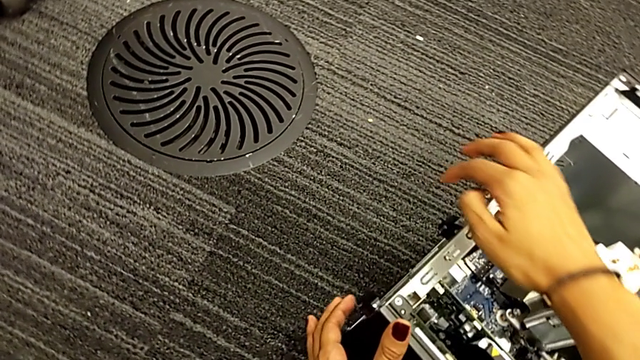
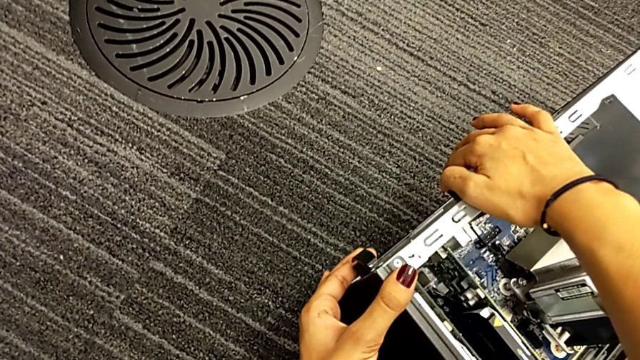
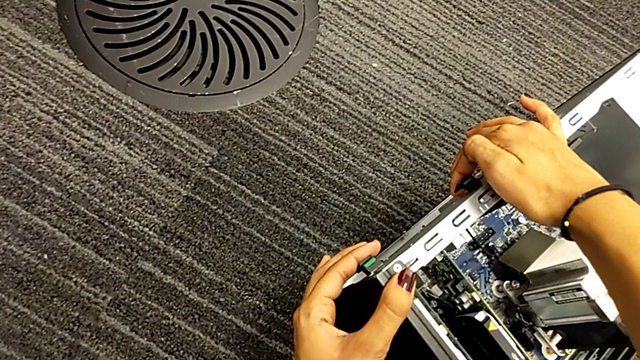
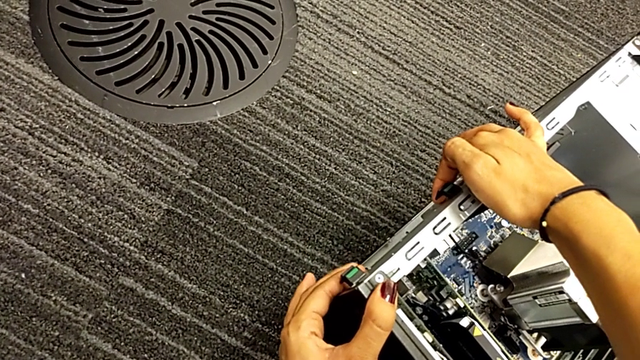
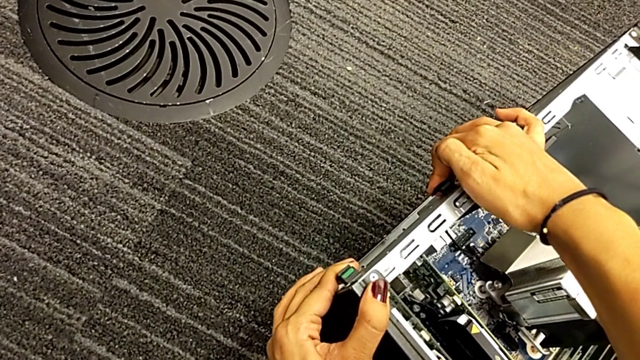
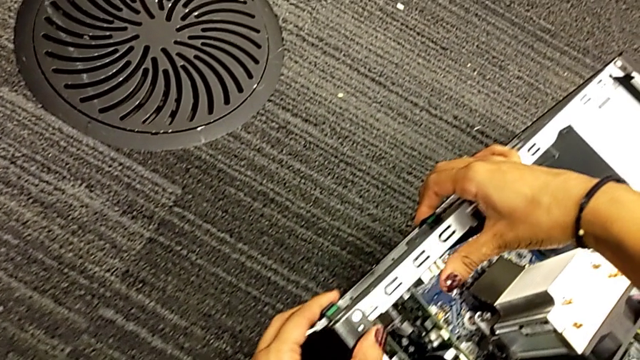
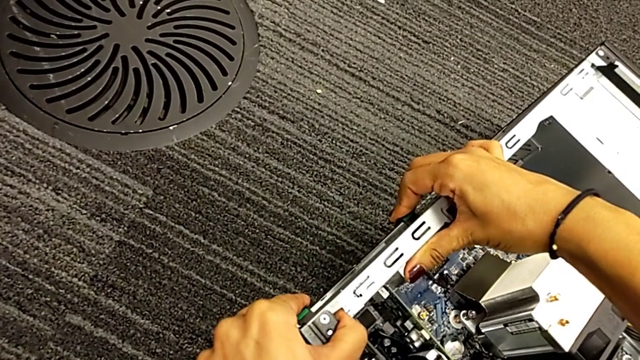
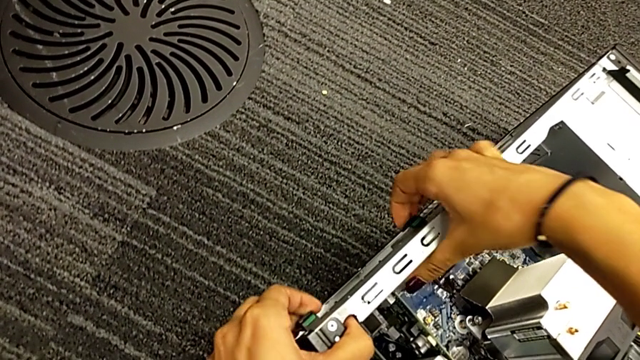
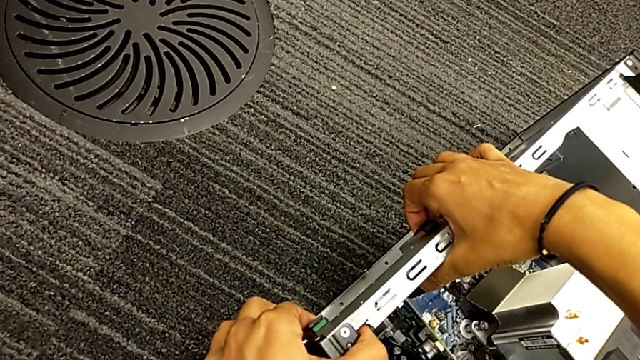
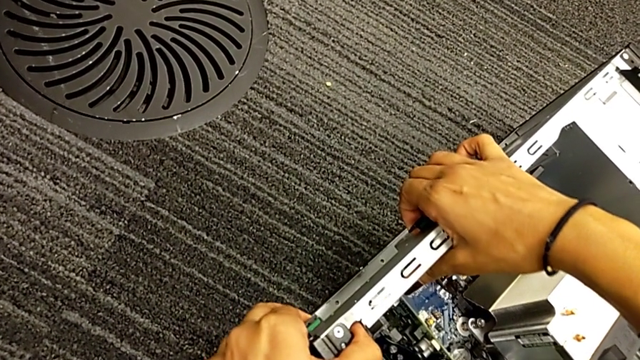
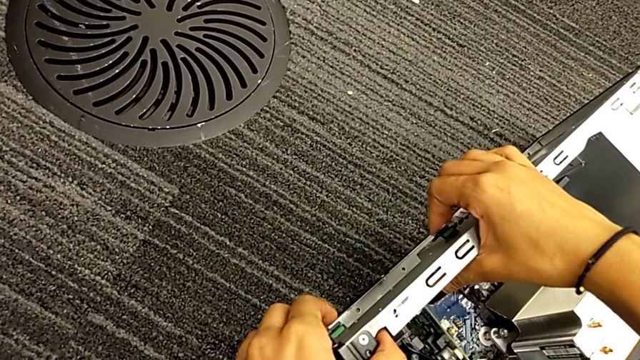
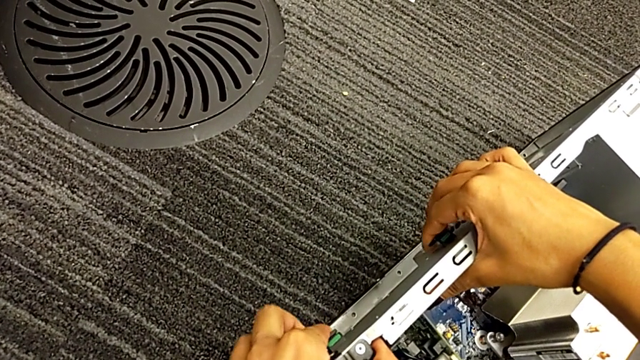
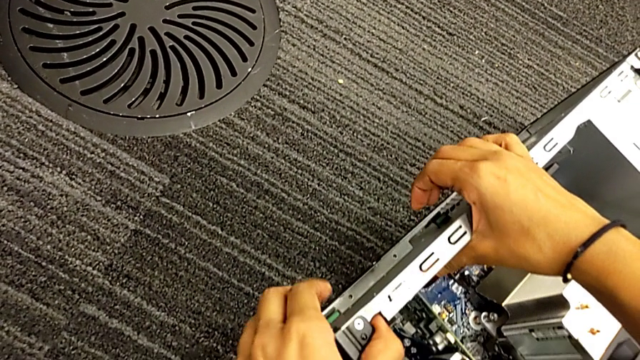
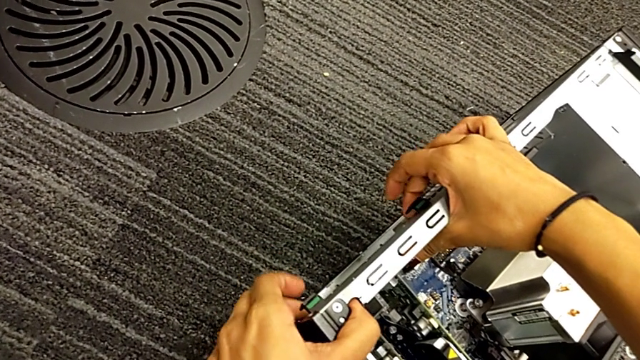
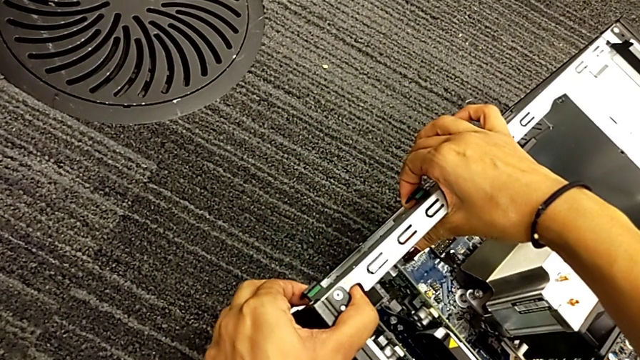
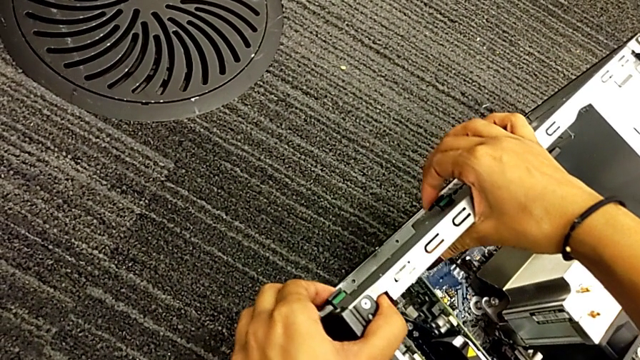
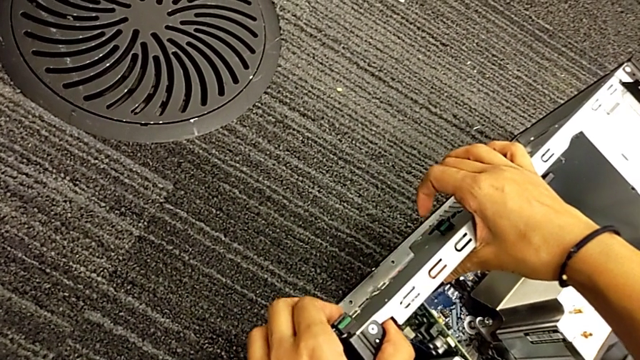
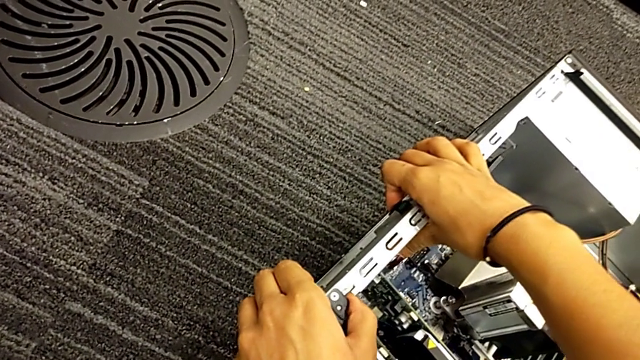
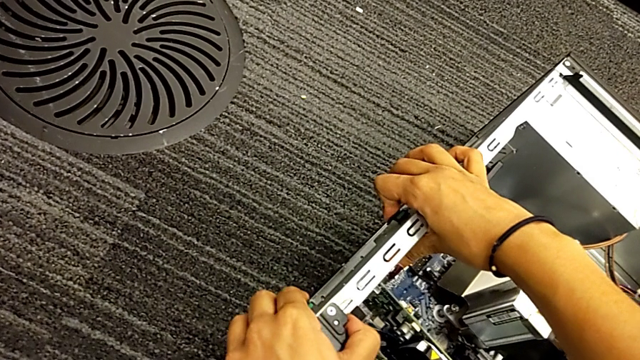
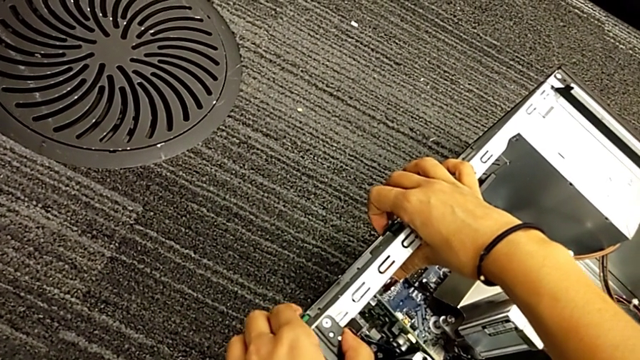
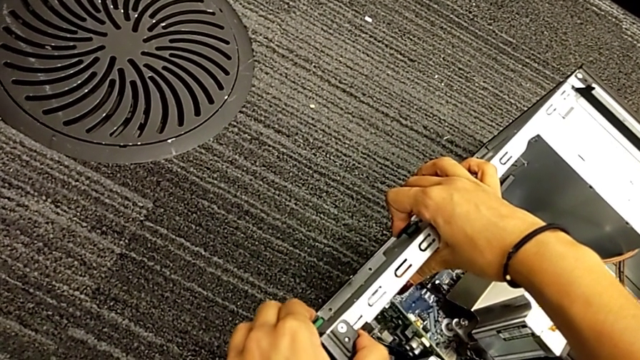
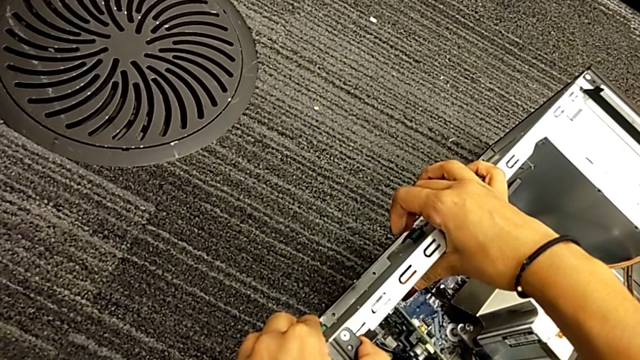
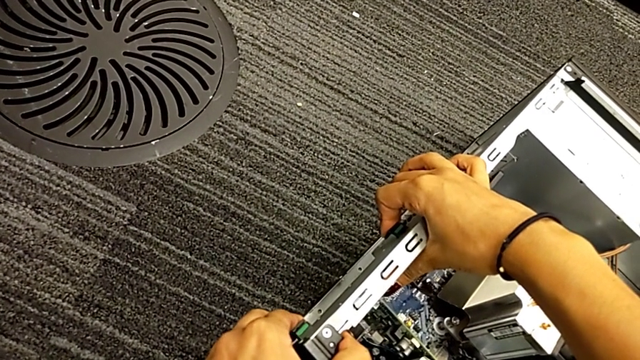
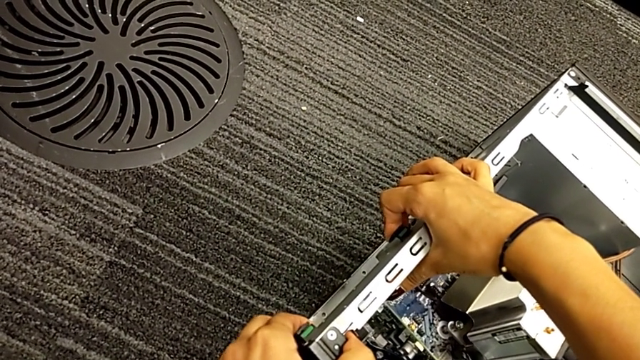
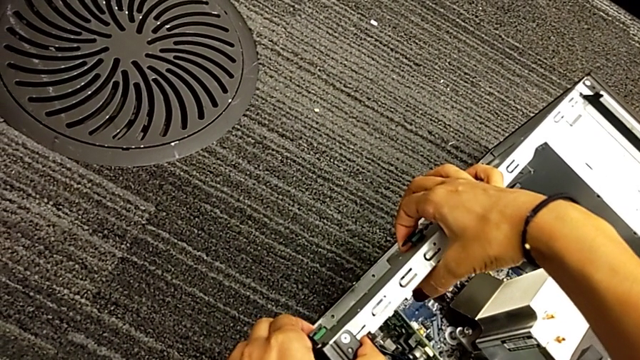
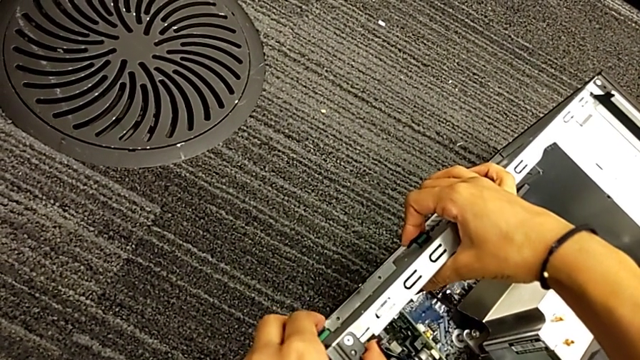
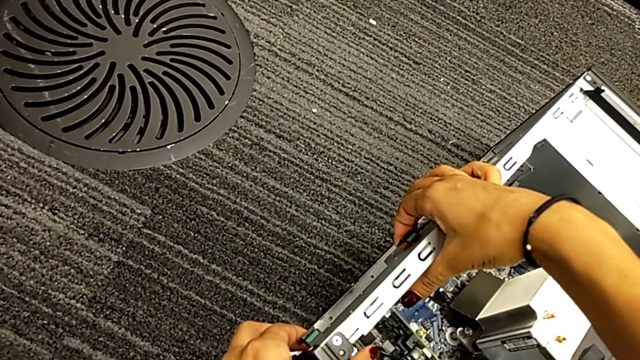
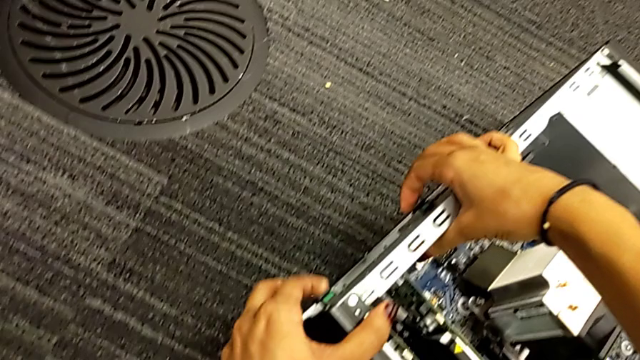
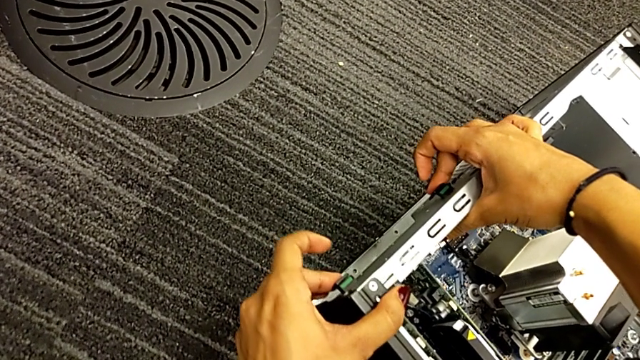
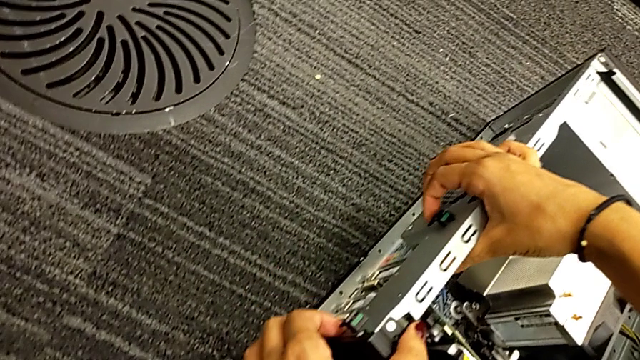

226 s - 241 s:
The camera wearer is locking their computer tabs. They pull the computer tab and begin to press the computer tab.

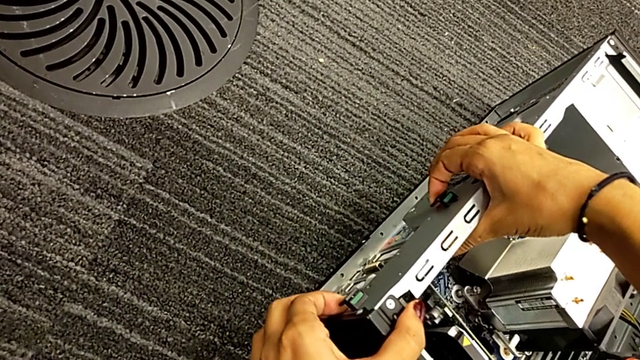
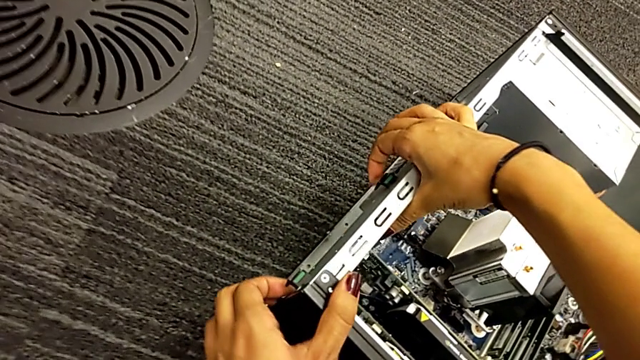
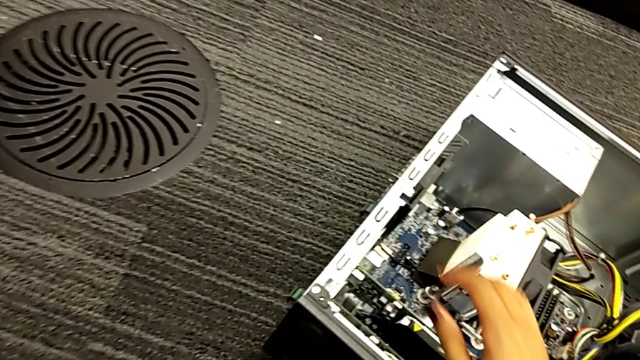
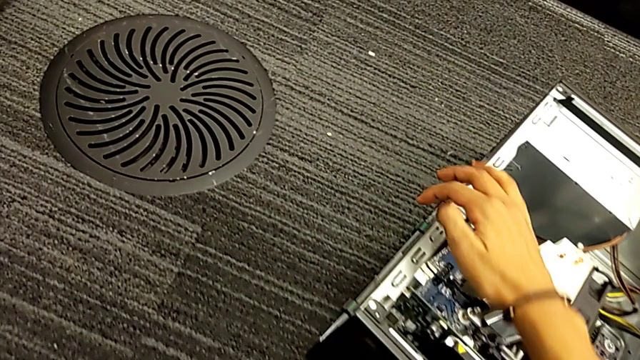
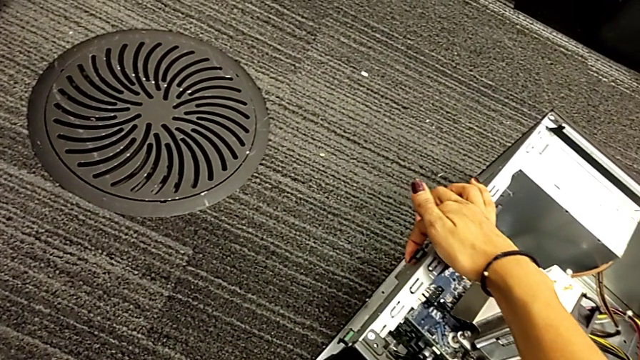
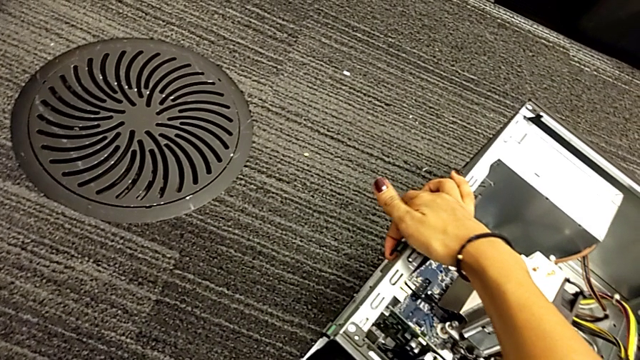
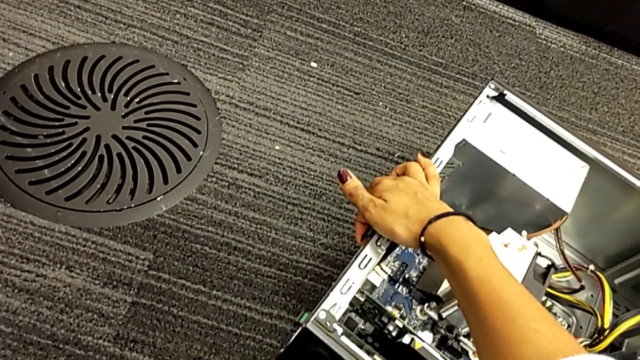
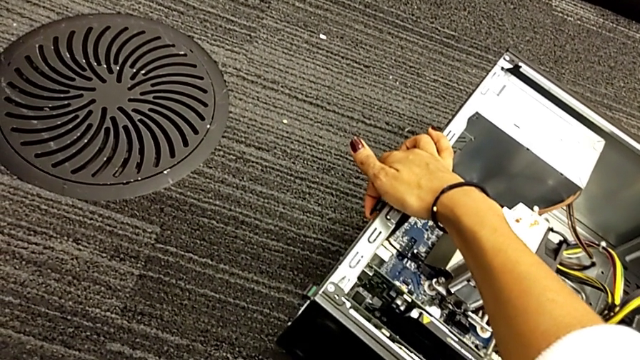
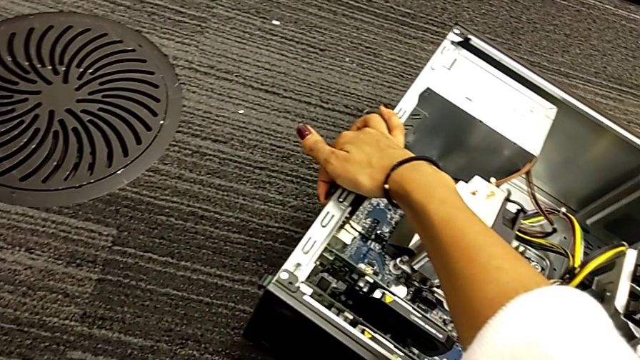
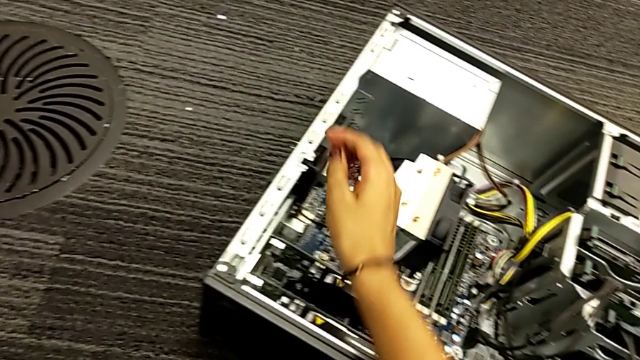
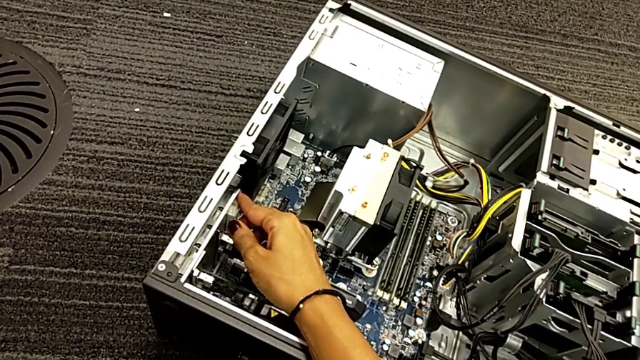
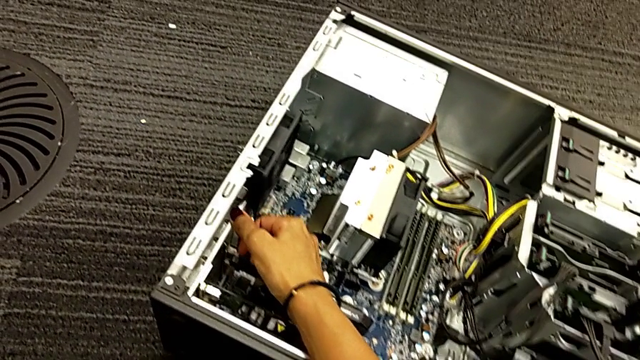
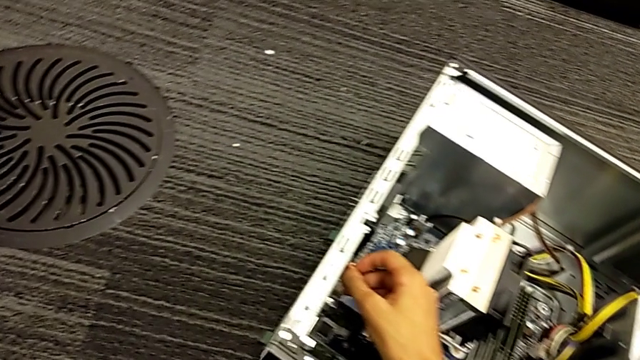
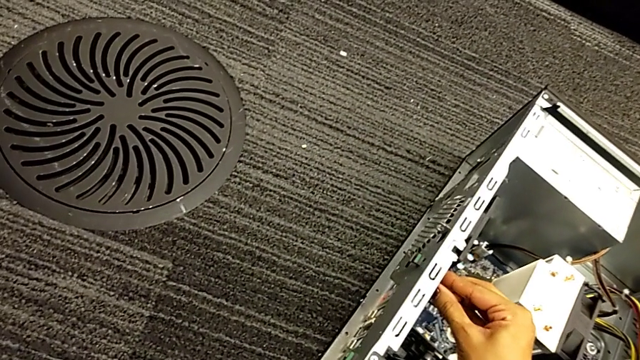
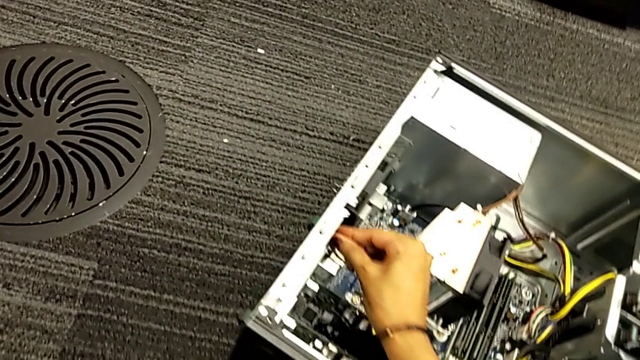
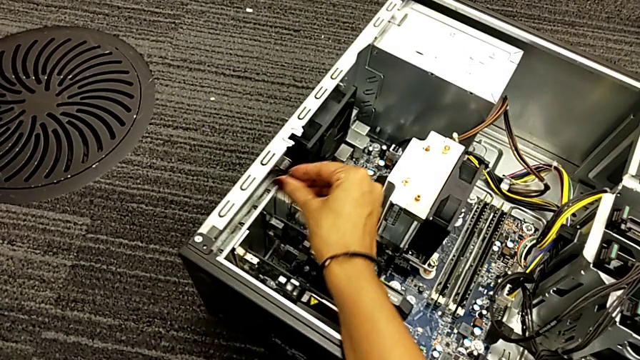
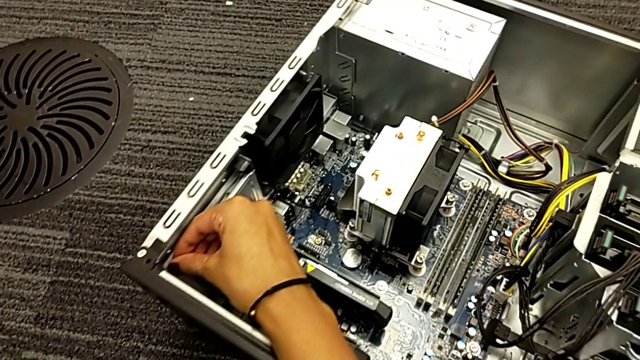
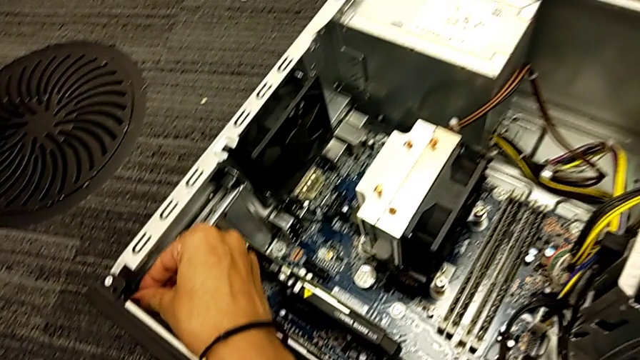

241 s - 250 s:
The camera wearer is locking their computer tabs. They press the computer tab and press the inner computer tab twice.
